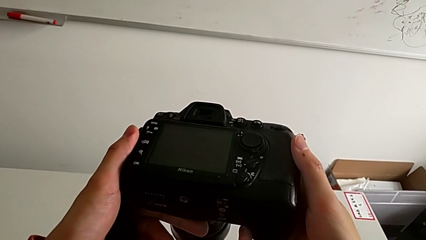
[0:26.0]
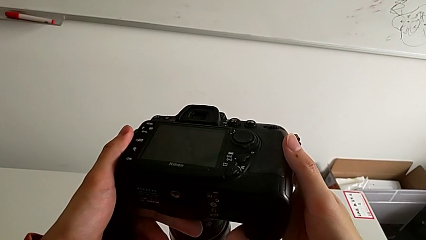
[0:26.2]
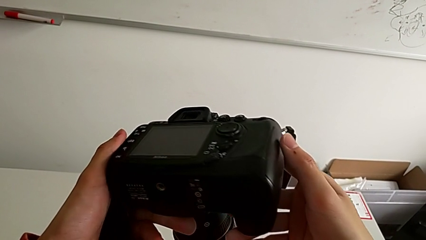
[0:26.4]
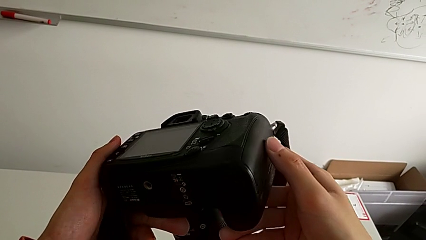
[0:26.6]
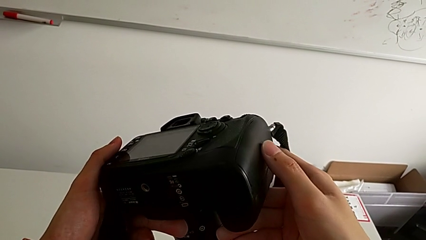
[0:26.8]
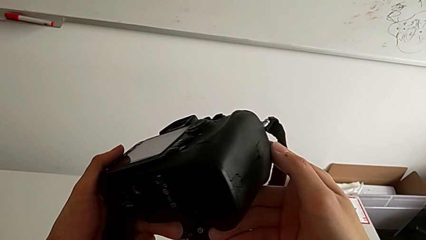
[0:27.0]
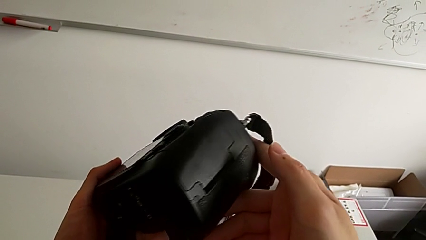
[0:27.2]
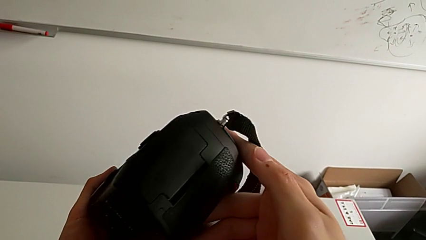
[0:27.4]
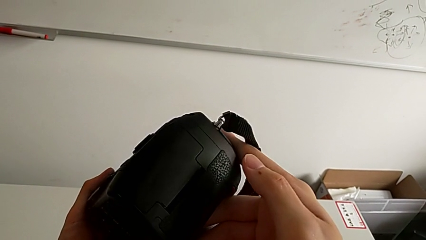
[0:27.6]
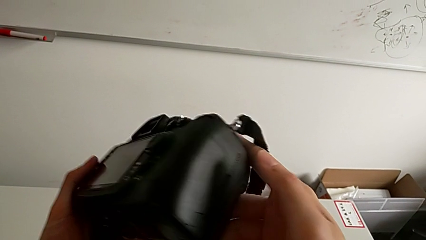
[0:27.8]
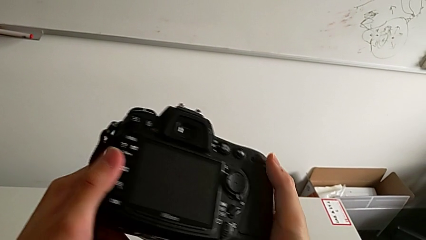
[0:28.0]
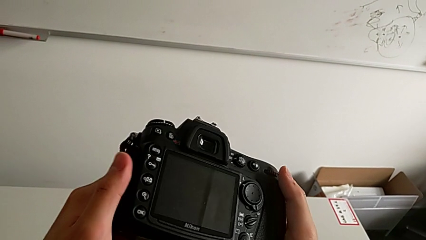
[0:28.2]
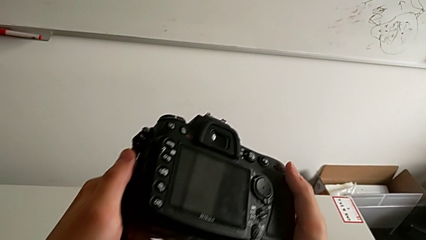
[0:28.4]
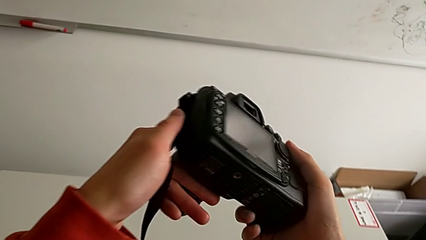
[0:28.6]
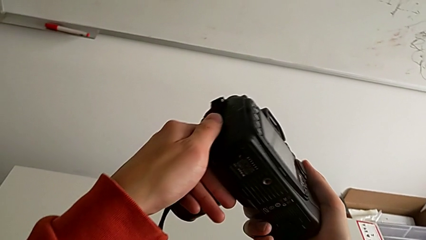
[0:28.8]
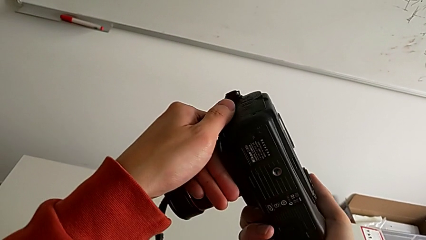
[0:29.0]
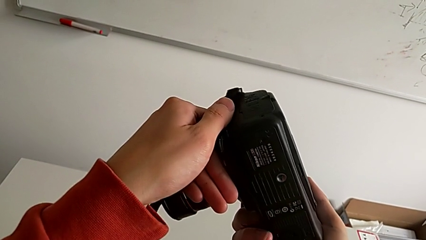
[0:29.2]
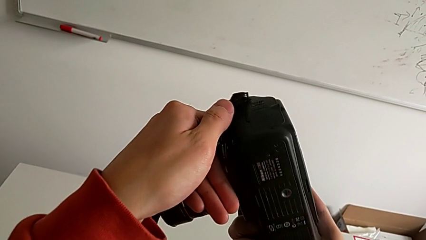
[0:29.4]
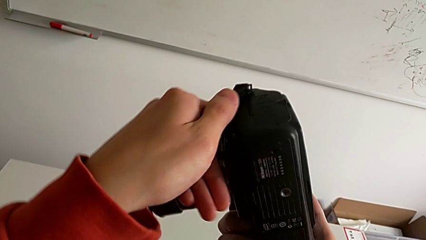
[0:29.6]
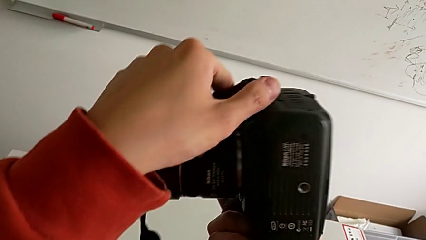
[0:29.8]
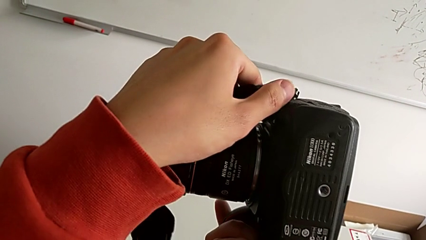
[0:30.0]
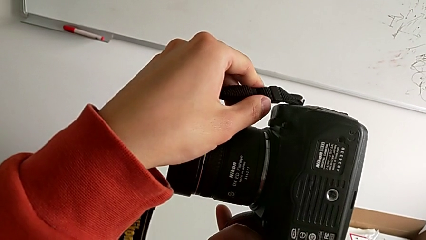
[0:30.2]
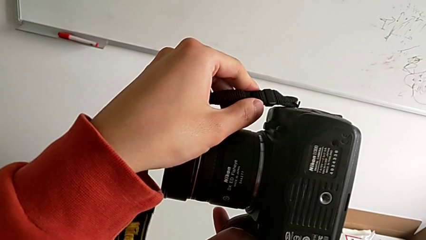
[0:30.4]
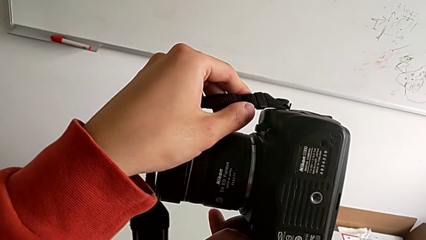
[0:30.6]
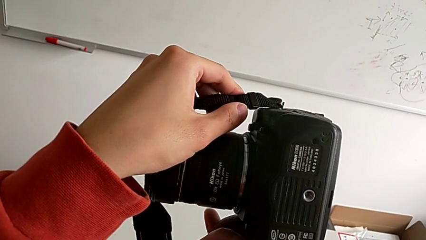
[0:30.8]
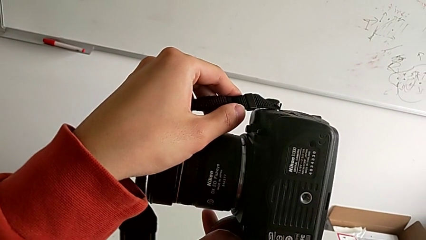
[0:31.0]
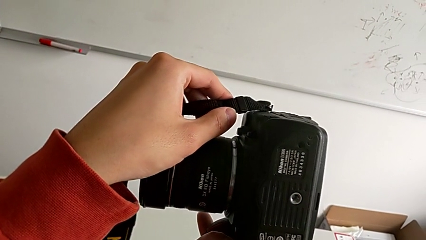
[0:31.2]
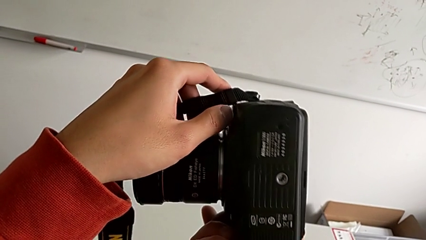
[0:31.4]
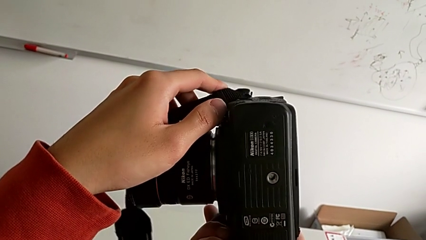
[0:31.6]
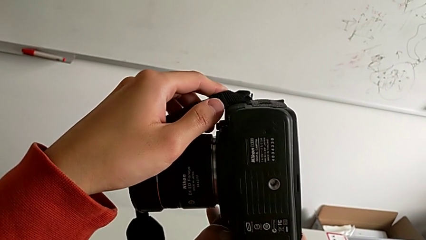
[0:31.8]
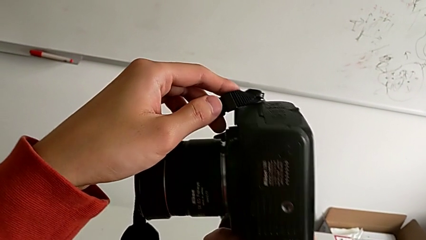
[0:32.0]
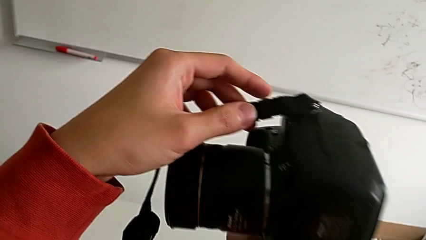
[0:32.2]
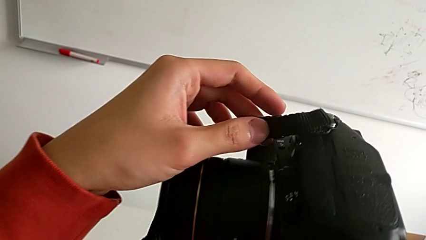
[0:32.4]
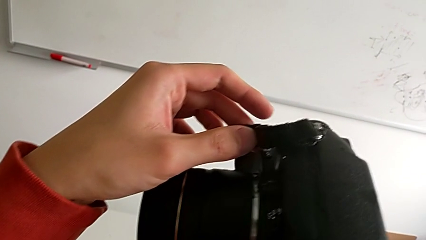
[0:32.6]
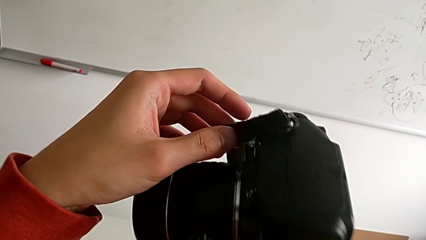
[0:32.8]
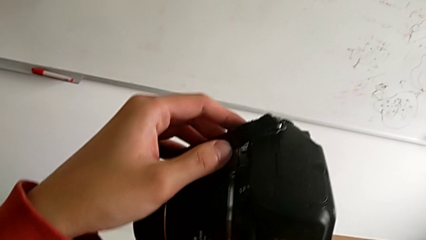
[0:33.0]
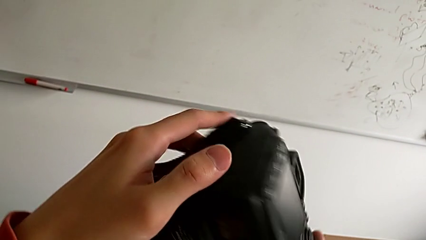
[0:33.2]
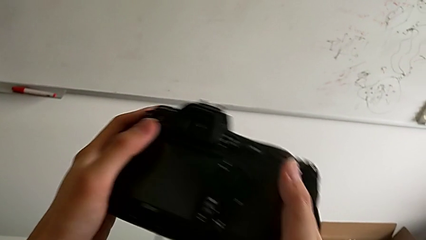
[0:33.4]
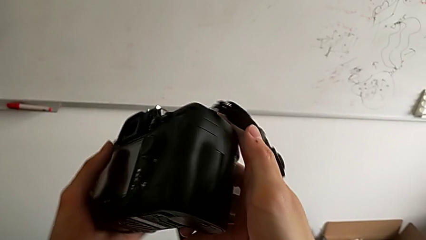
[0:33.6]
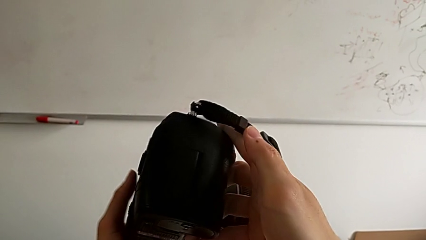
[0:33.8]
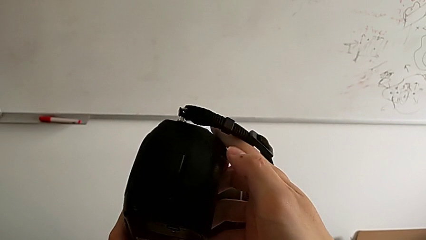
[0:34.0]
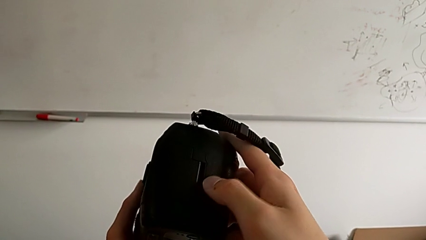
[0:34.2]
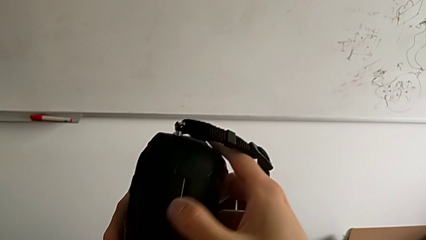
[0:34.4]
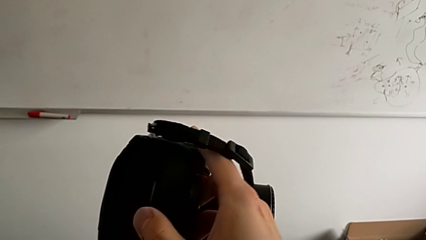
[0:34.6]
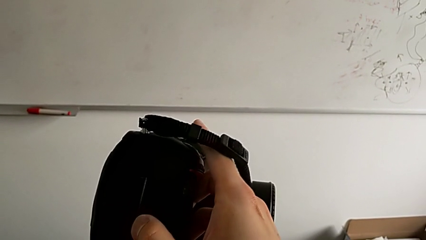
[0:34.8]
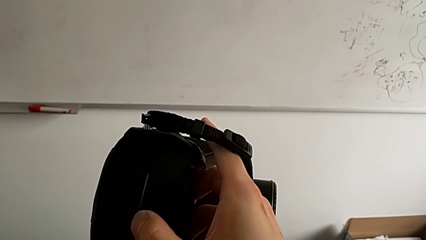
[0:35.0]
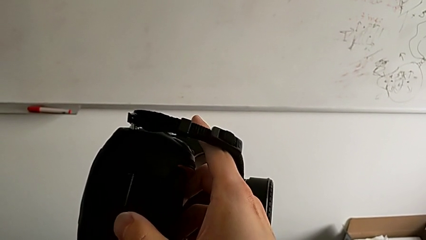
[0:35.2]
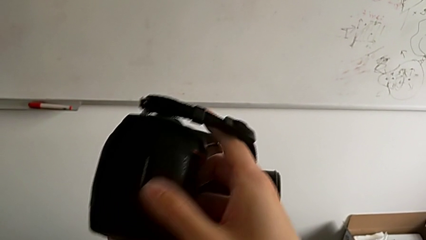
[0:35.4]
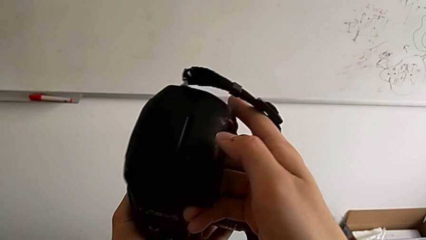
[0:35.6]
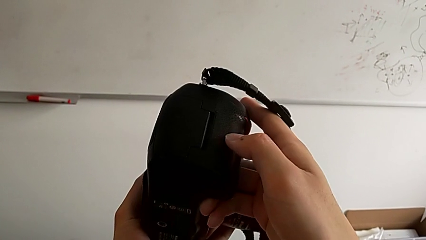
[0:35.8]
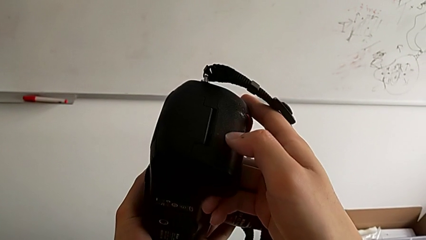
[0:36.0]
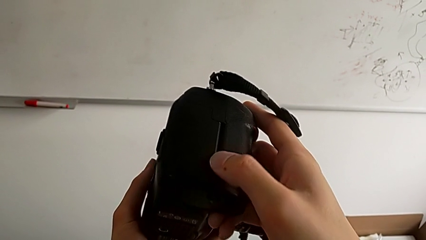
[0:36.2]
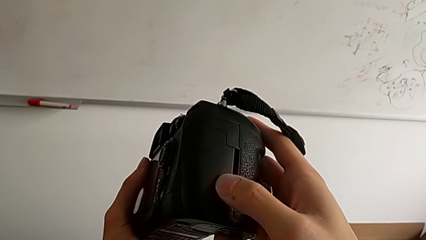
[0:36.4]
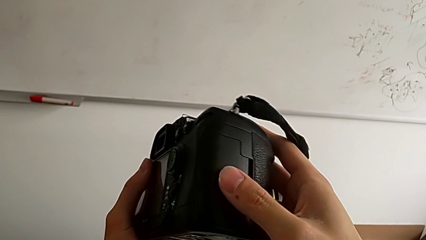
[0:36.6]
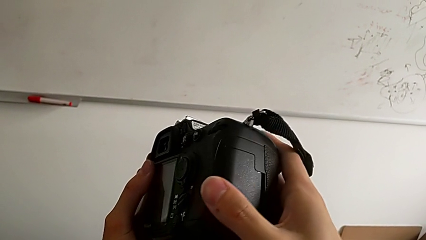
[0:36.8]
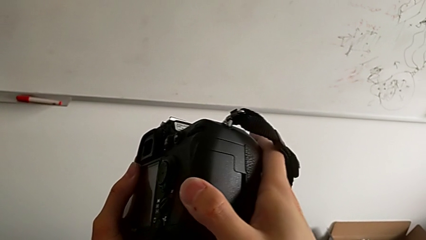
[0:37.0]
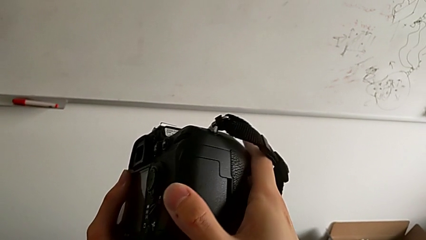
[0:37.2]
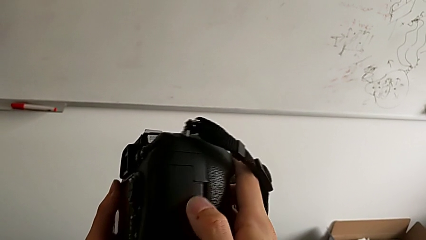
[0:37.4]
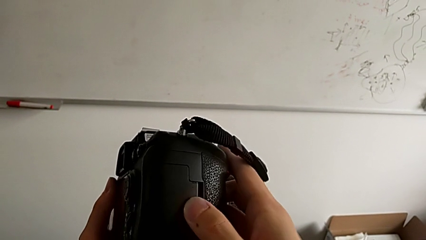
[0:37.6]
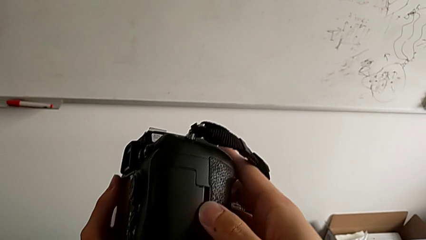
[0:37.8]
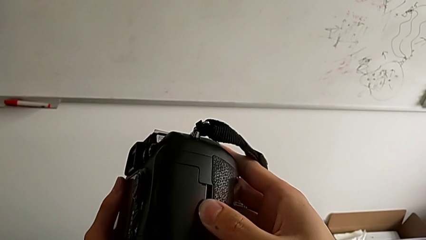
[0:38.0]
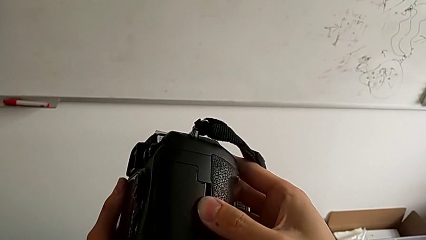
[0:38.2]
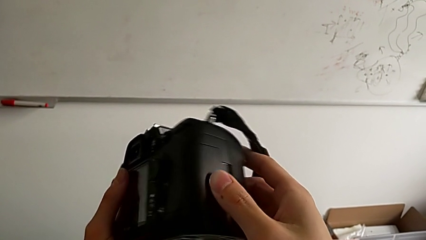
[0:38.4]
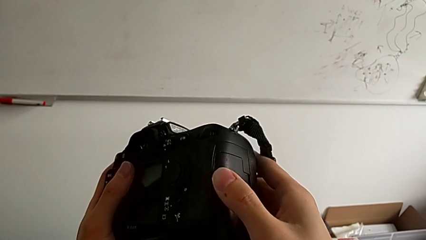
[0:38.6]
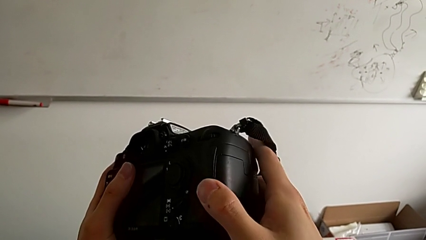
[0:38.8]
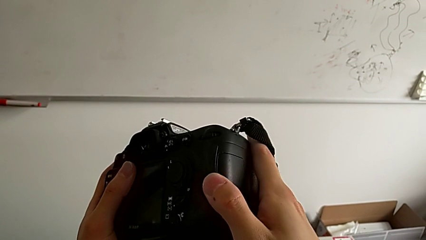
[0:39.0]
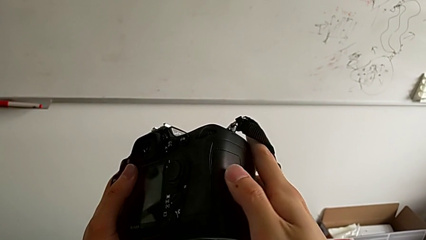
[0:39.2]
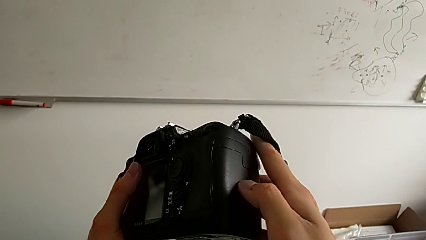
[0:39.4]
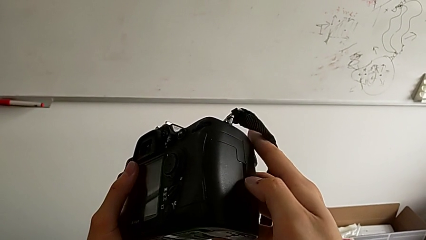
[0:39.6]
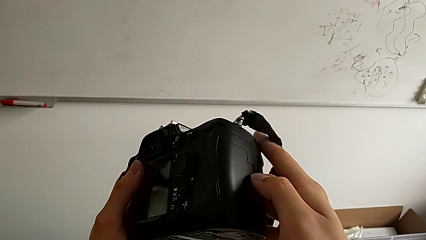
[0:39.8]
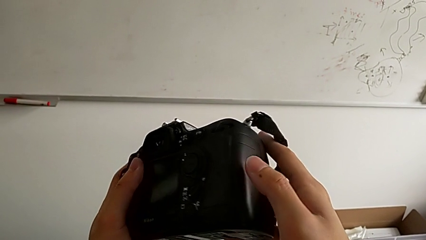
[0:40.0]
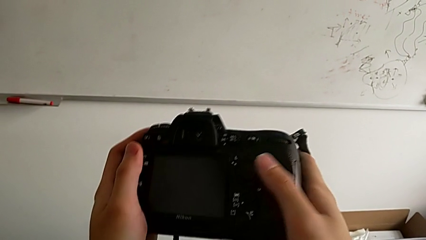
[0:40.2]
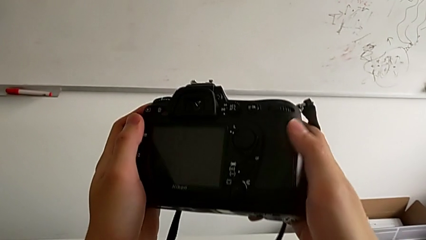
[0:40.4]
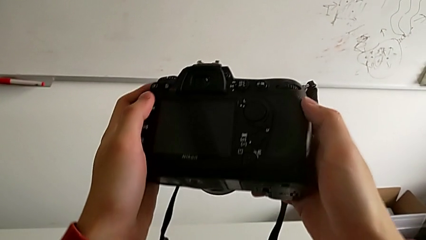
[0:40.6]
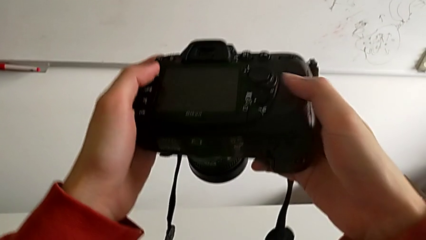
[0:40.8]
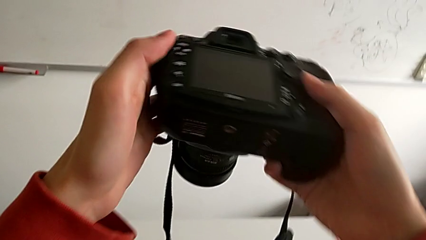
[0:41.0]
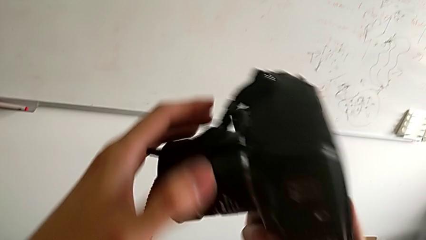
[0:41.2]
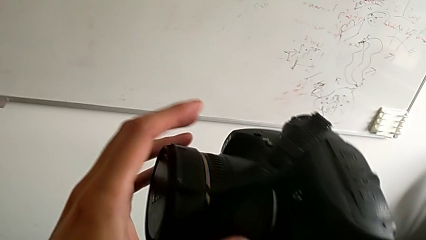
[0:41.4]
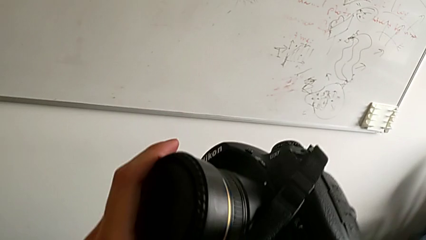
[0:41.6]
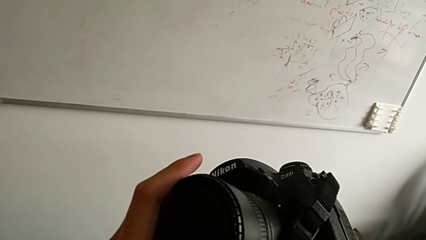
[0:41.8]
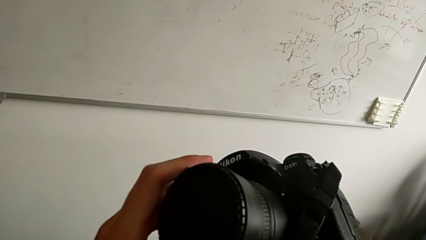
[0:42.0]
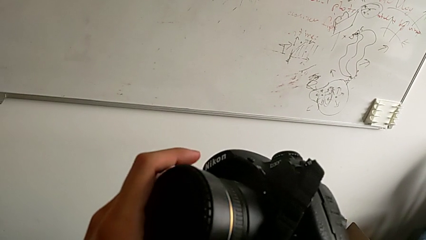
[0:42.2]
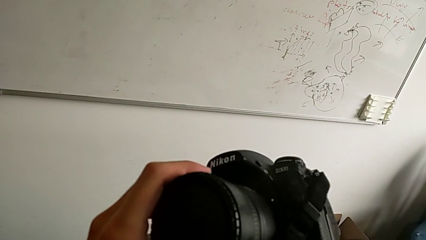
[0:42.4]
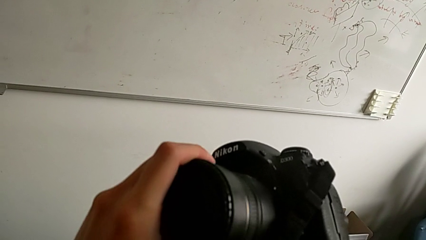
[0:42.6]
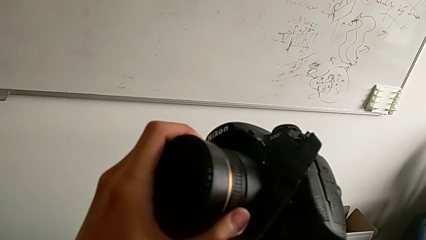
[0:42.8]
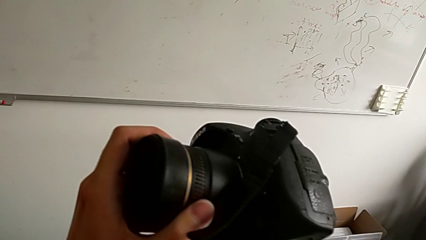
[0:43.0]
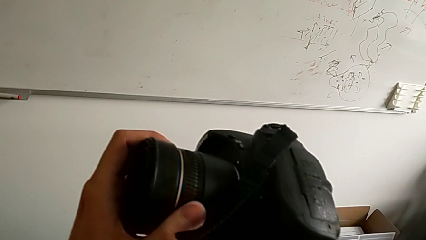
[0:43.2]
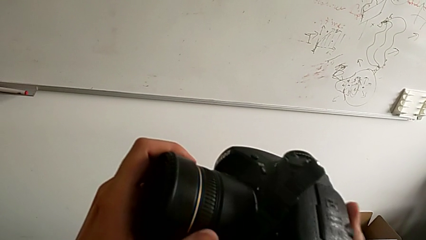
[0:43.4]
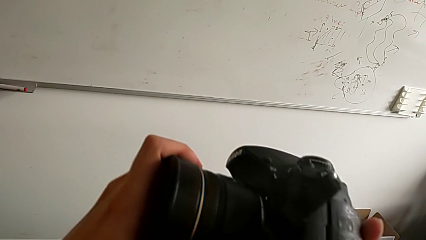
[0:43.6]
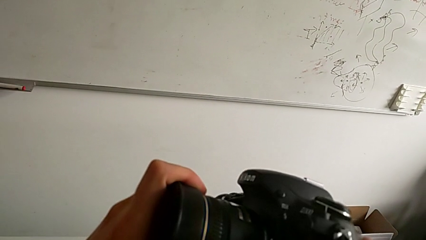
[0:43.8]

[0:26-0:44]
The camera wearer is detaching the lens of the camera. They turn the DSLR, grab it, turn it, hold it and inspect it.
